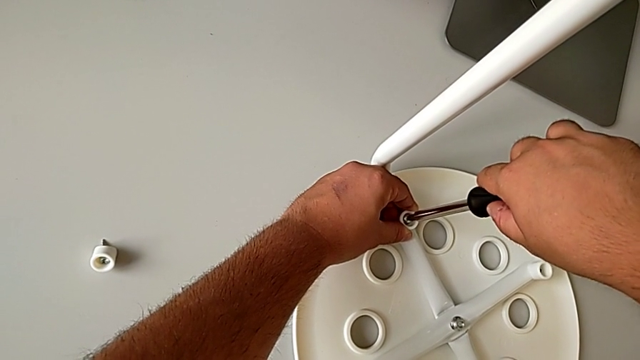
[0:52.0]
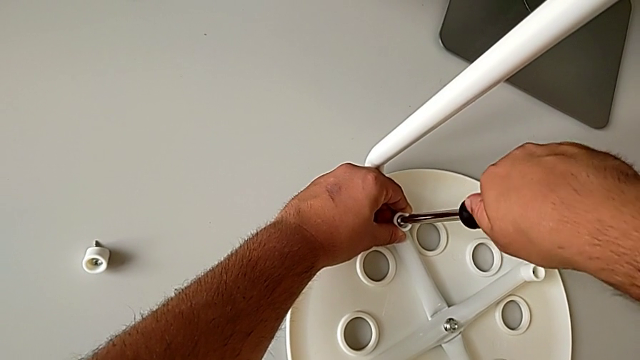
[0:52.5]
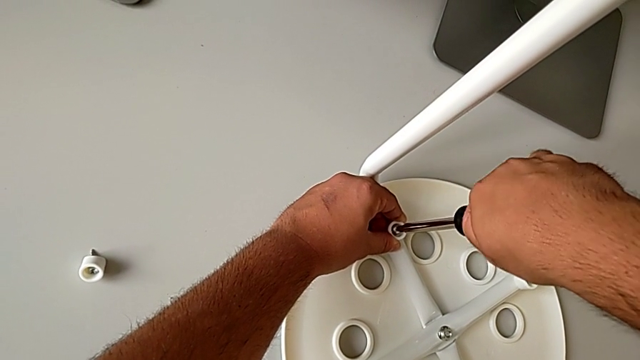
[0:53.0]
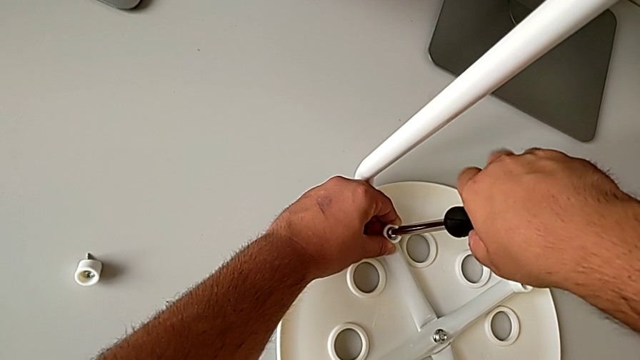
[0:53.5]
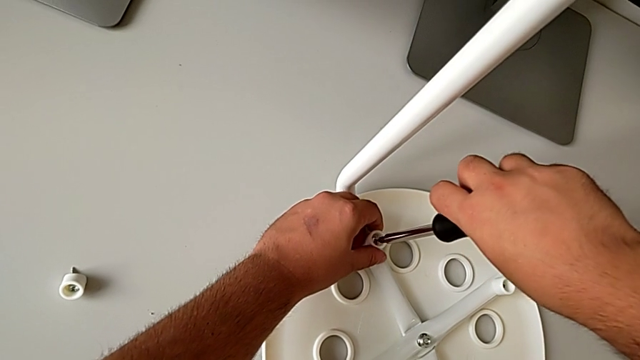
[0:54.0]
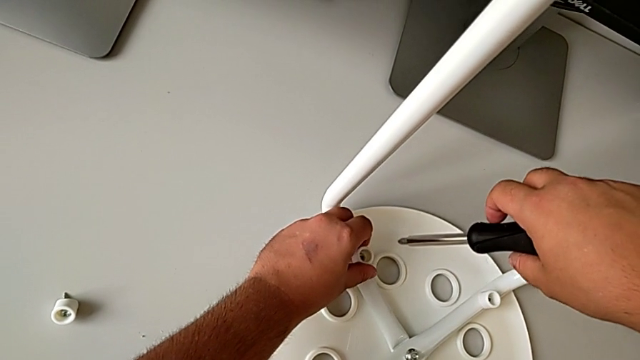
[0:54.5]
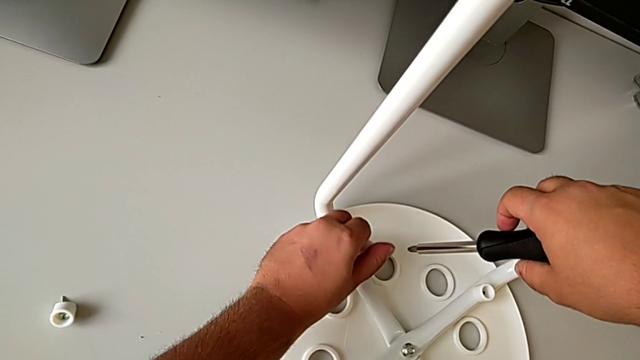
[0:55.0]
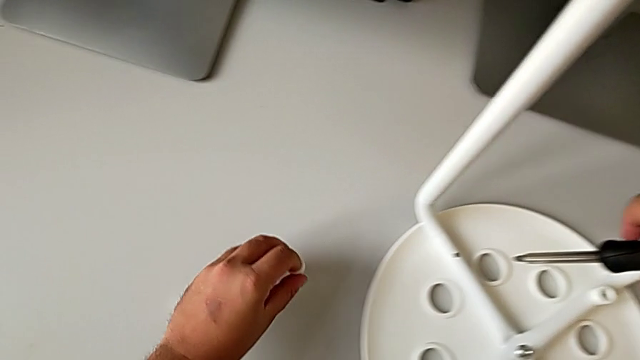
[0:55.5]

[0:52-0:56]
The camera wearer is unscrewing the second screw from the legs of the seat. They unscrew the second screw and place it.

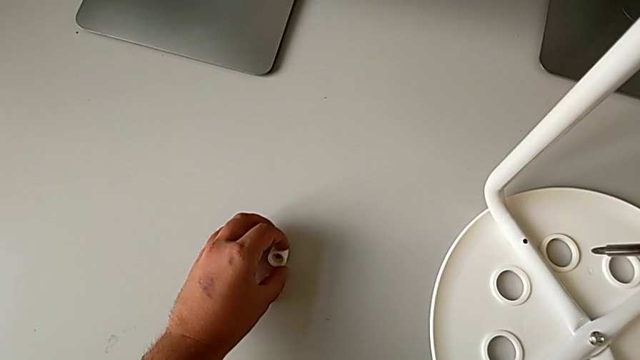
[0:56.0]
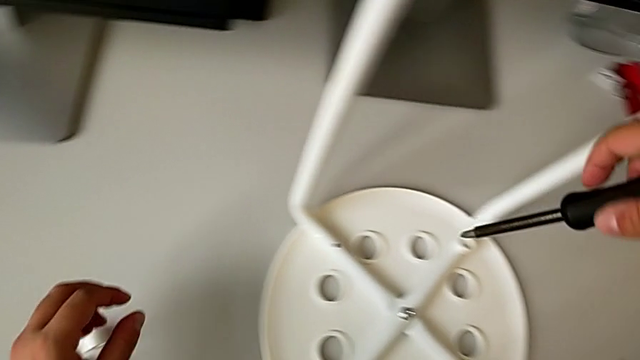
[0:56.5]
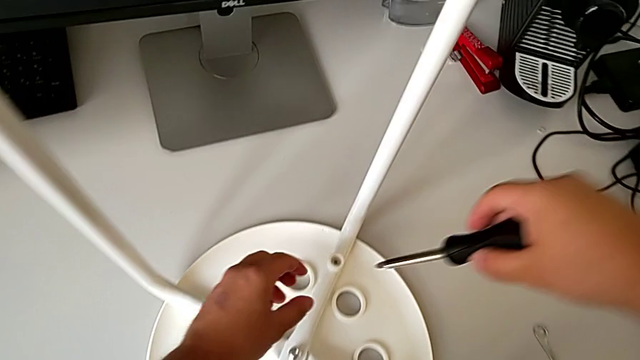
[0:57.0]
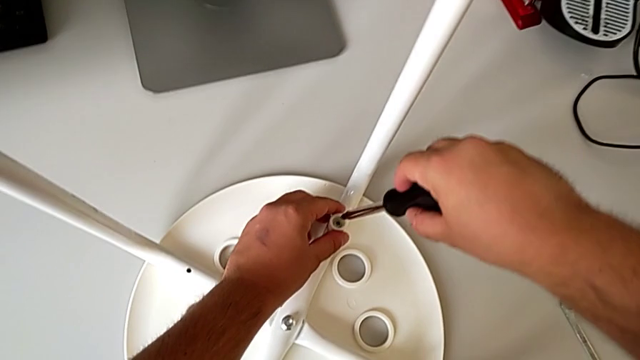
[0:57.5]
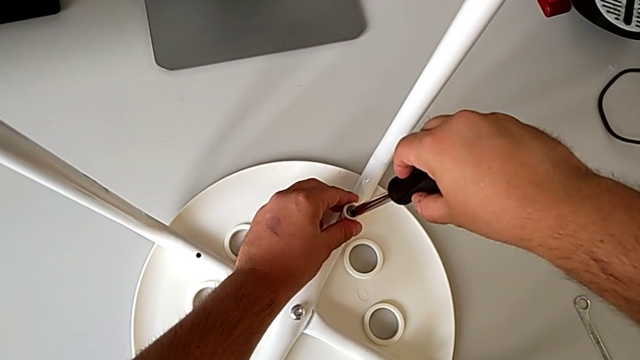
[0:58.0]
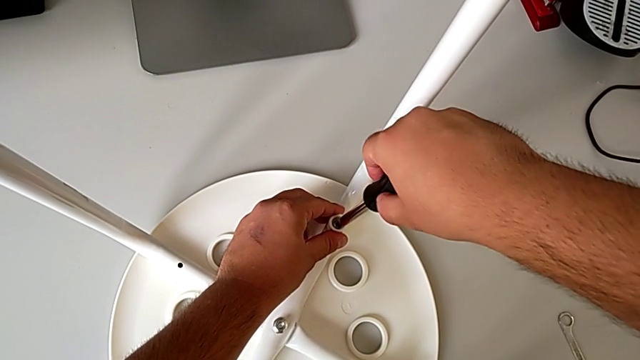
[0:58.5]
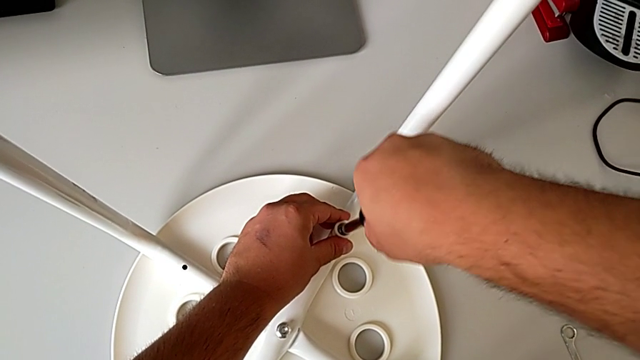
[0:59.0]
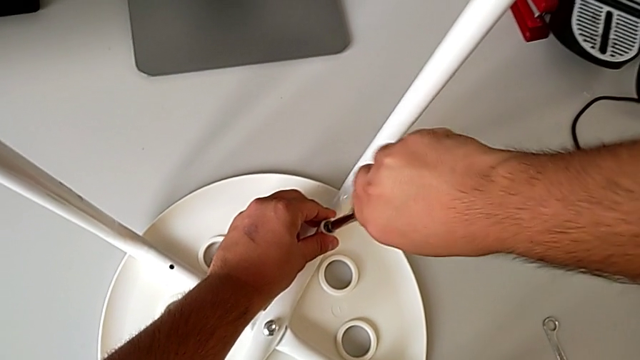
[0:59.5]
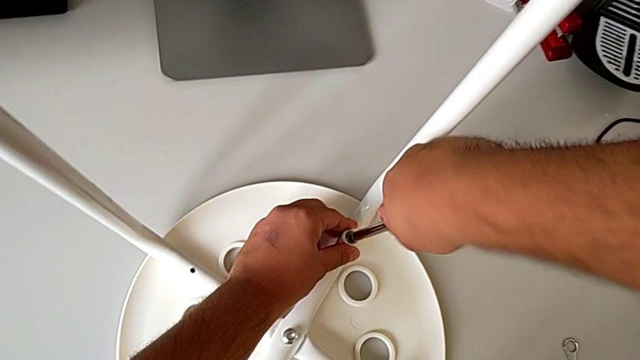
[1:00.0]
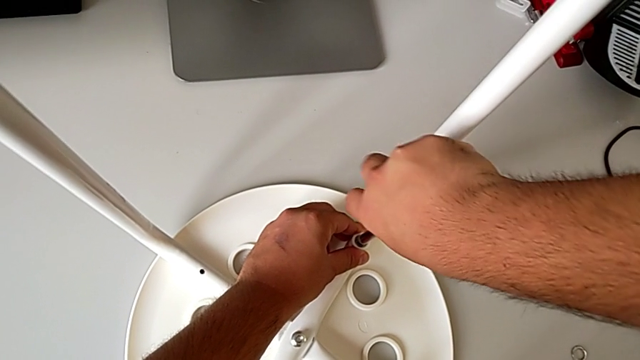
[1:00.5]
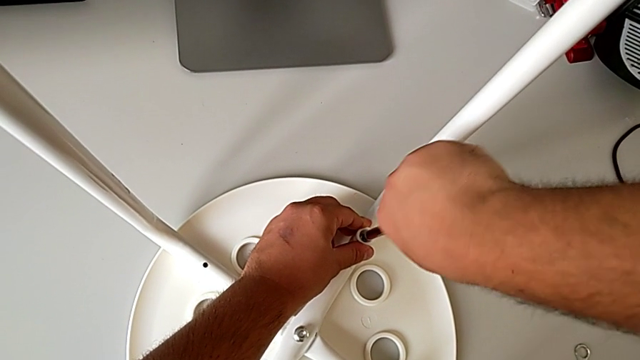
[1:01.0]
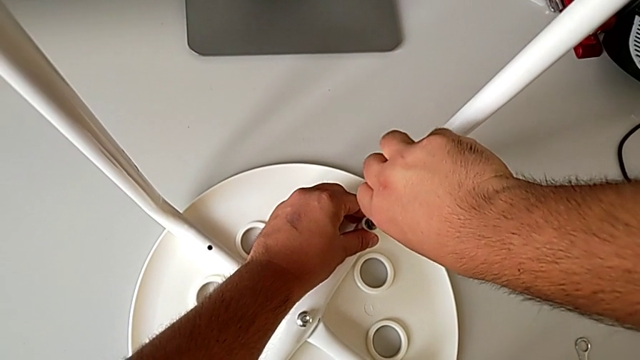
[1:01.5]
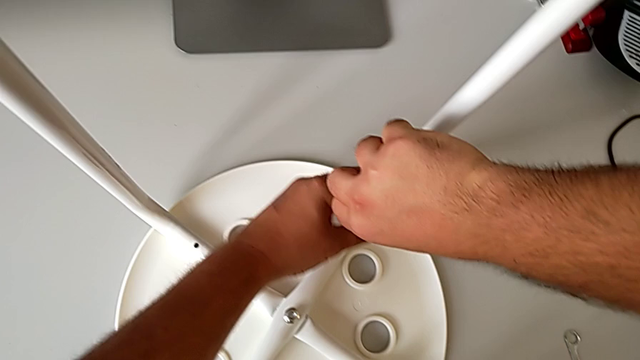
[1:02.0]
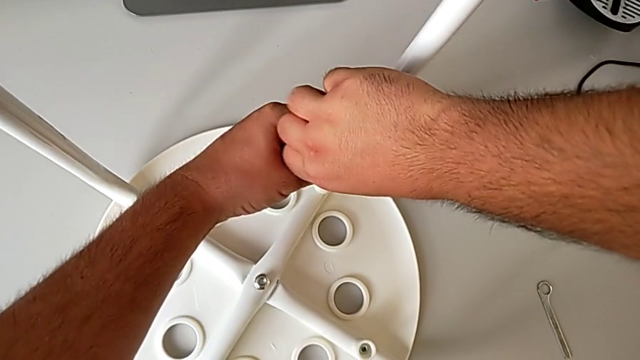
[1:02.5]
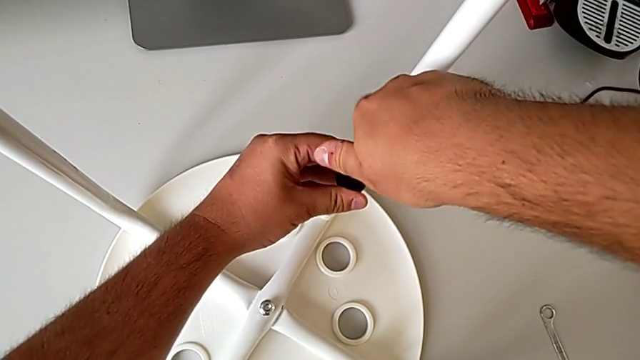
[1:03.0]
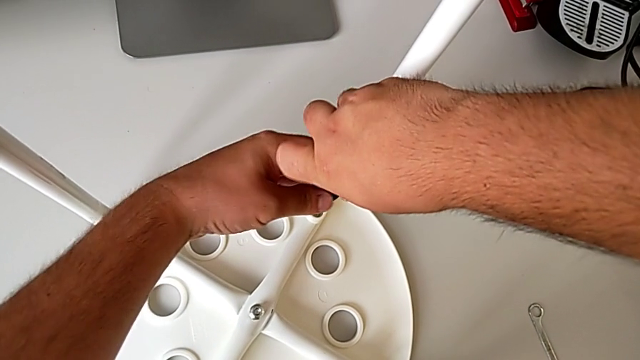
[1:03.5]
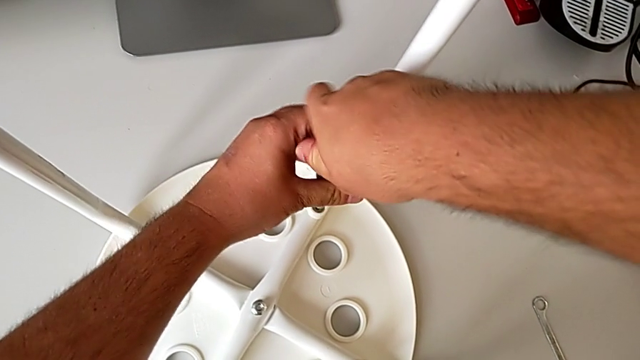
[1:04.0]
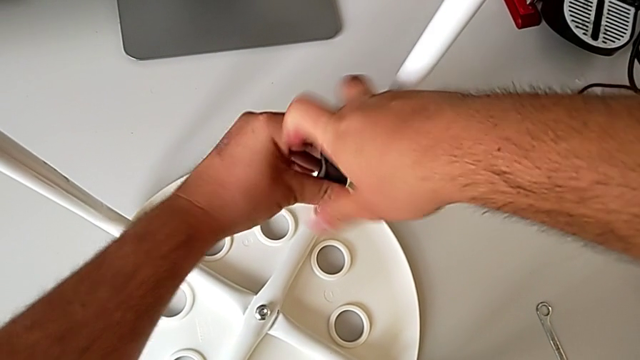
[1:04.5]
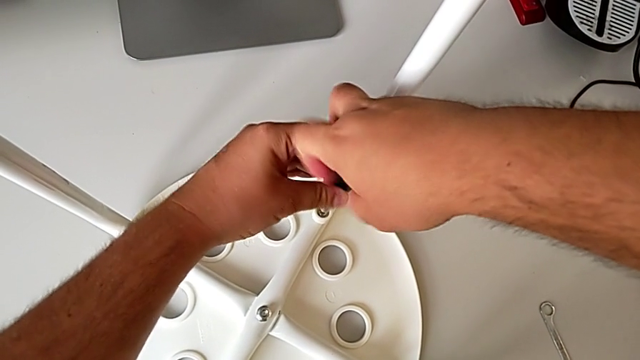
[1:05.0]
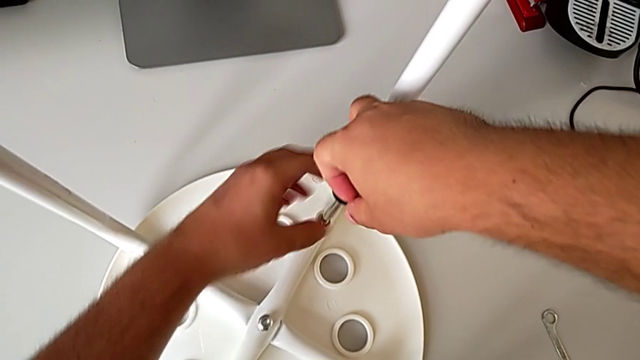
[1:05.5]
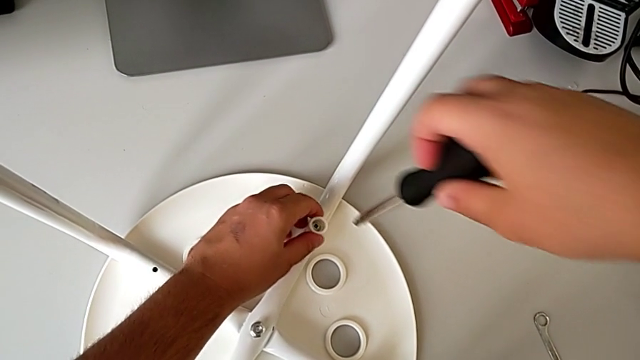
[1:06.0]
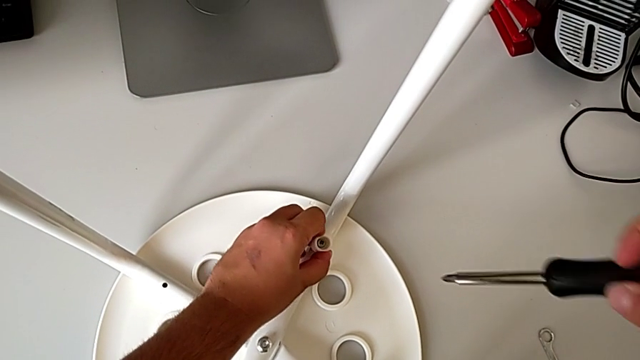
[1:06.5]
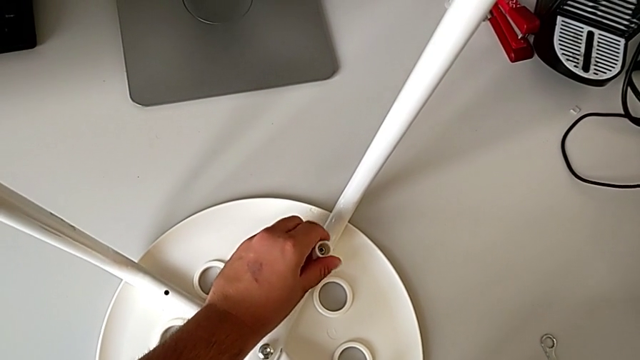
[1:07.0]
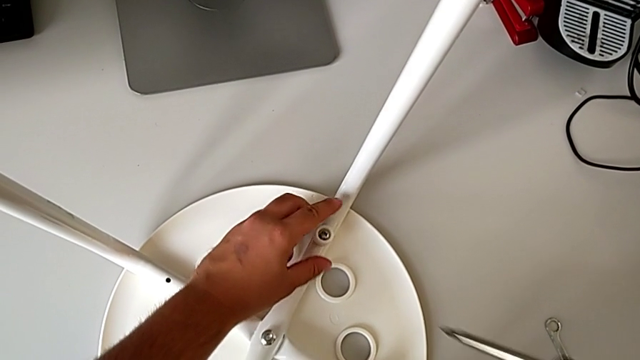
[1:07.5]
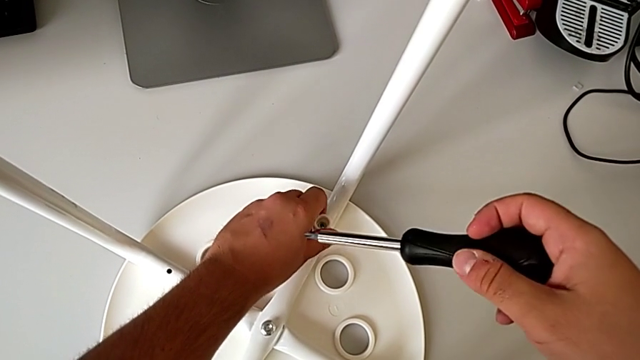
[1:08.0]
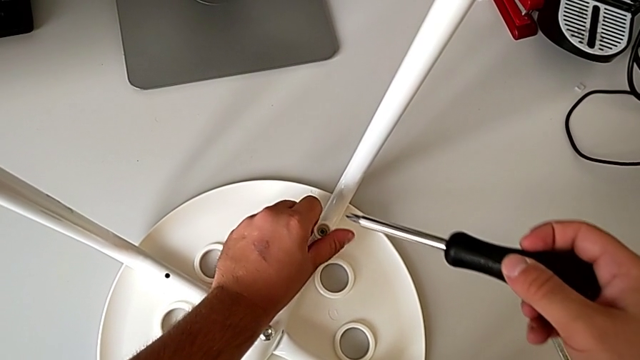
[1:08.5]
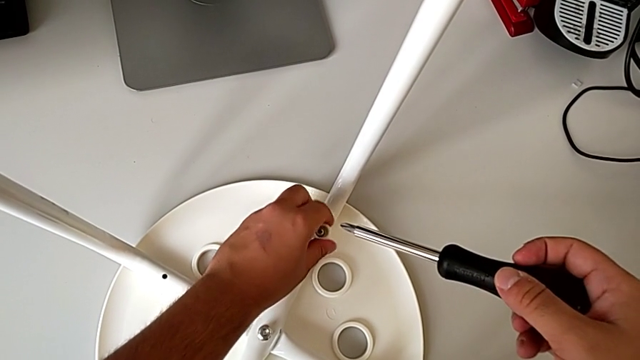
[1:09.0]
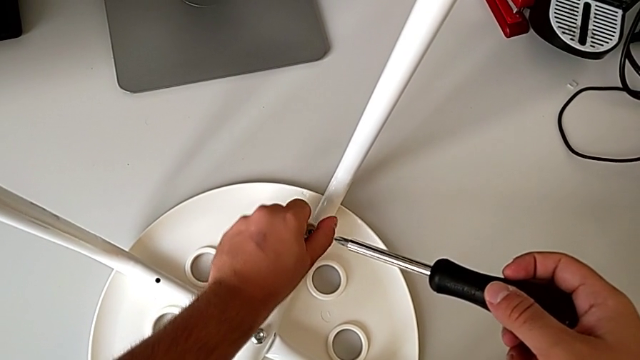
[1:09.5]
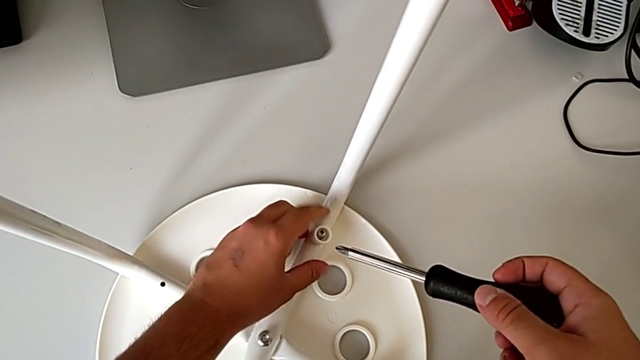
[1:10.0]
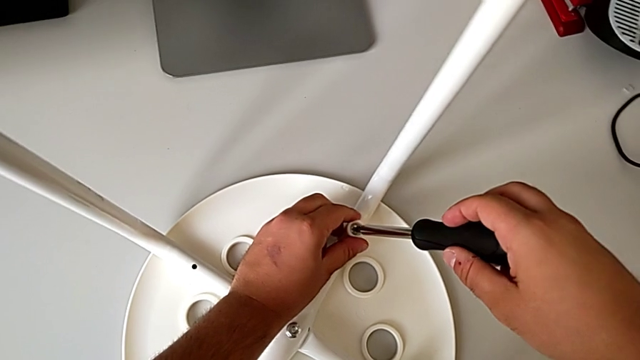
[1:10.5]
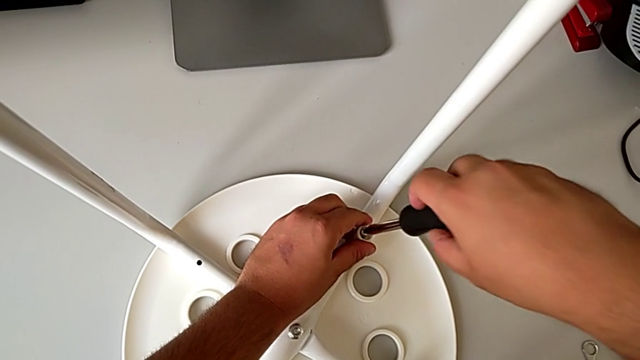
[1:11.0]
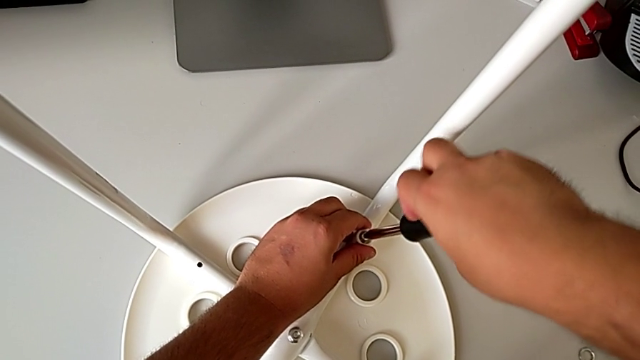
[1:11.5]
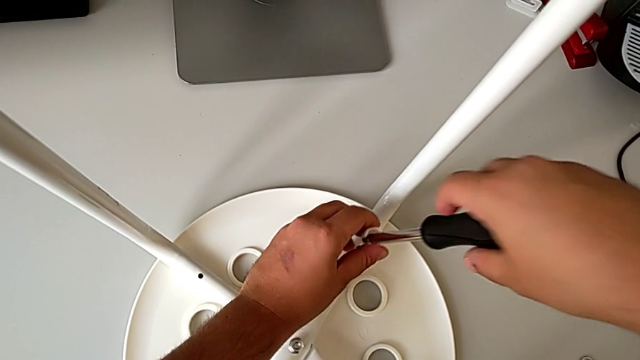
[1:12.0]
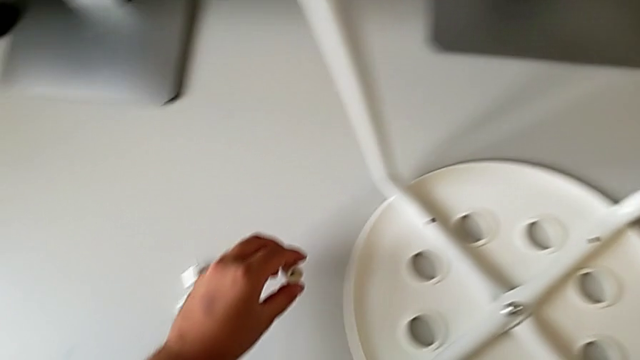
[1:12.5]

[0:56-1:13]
The camera wearer unscrews the third screw from the legs of the seat. They insert the screwdriver, unscrew the third screw, insert the screwdriver and place the third screw.
